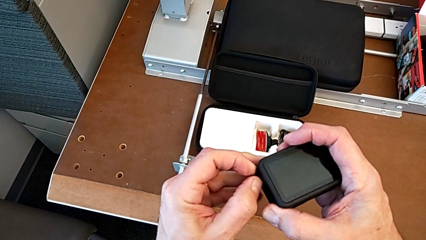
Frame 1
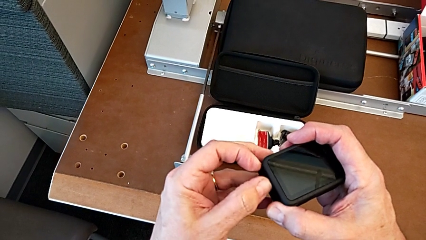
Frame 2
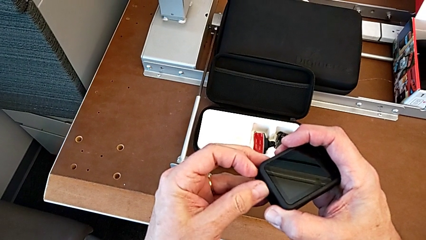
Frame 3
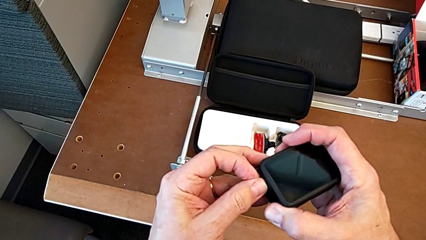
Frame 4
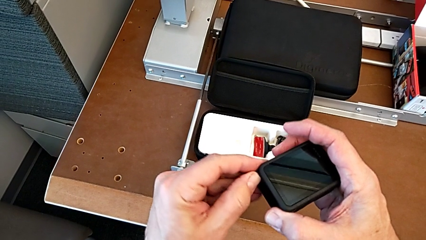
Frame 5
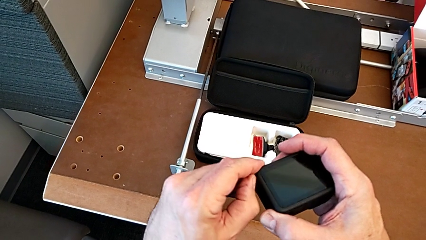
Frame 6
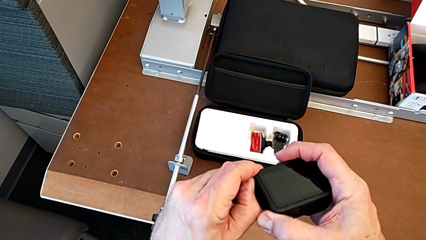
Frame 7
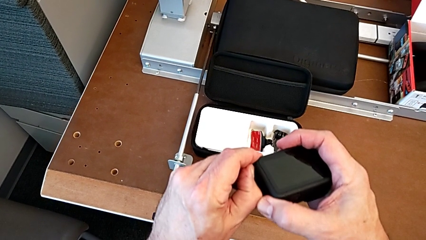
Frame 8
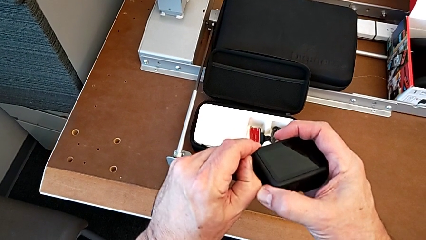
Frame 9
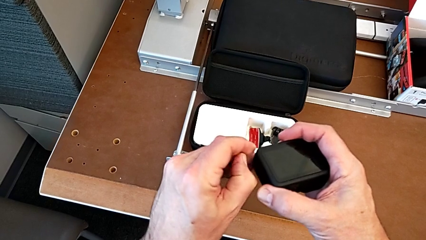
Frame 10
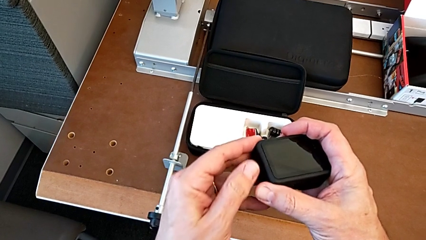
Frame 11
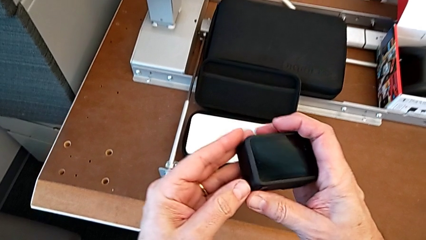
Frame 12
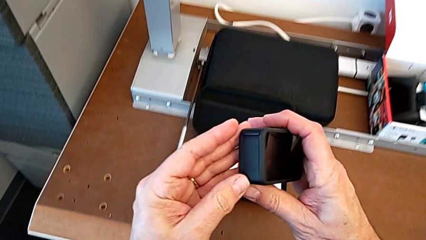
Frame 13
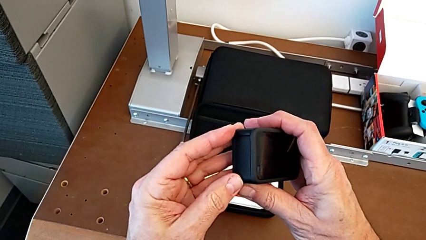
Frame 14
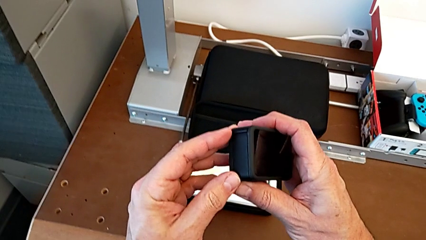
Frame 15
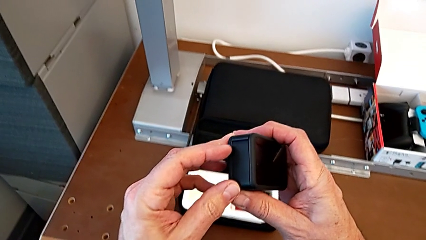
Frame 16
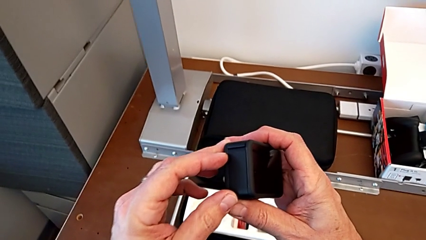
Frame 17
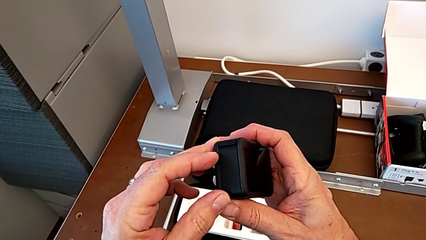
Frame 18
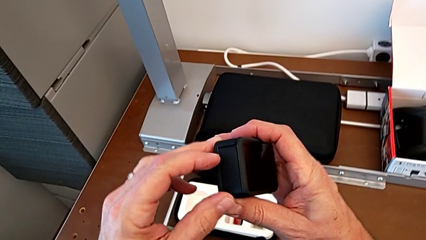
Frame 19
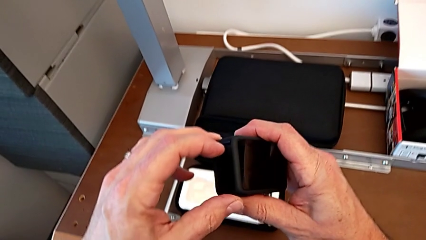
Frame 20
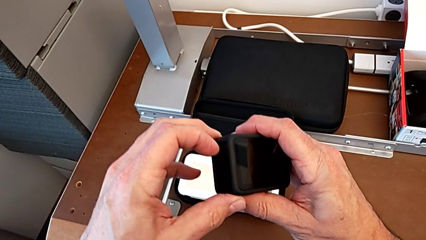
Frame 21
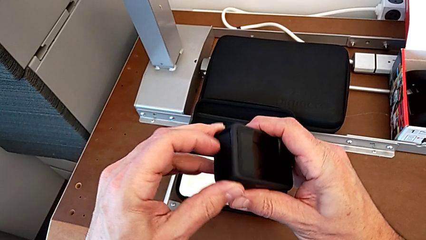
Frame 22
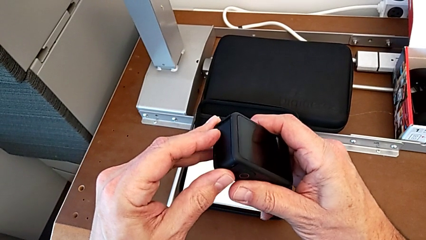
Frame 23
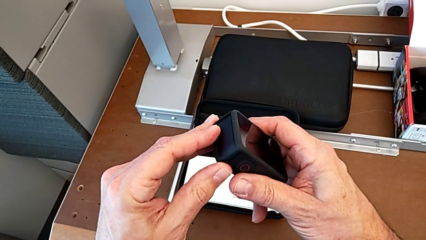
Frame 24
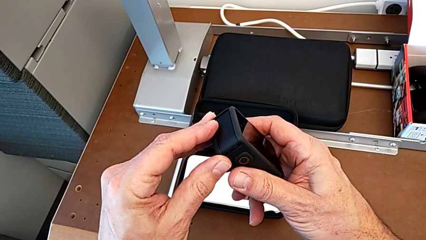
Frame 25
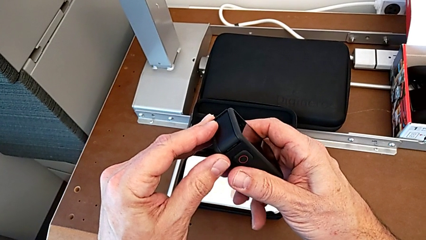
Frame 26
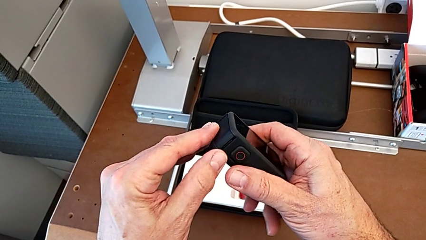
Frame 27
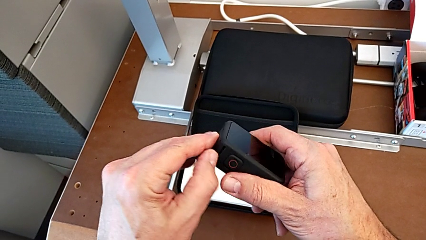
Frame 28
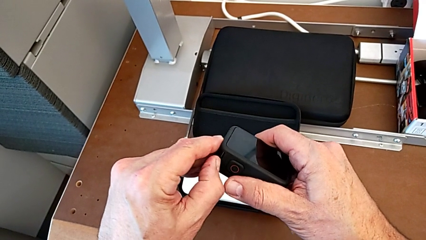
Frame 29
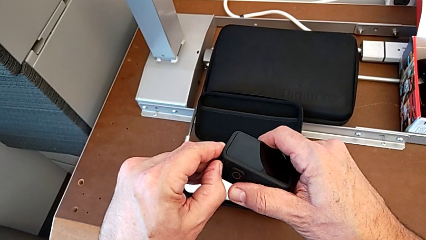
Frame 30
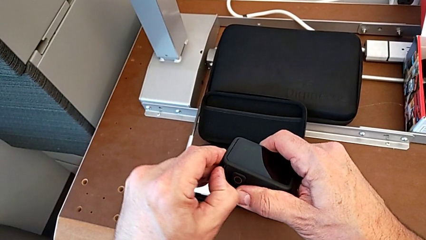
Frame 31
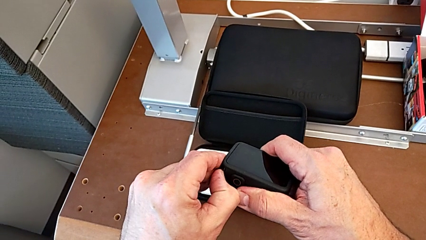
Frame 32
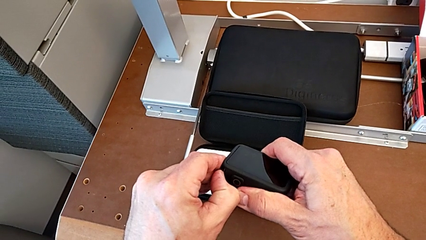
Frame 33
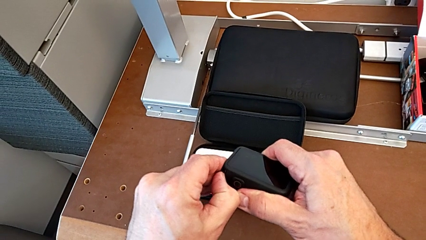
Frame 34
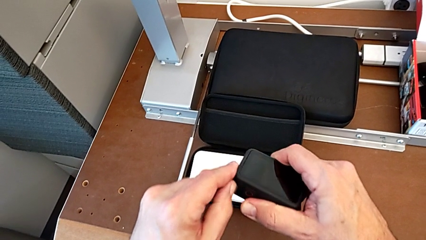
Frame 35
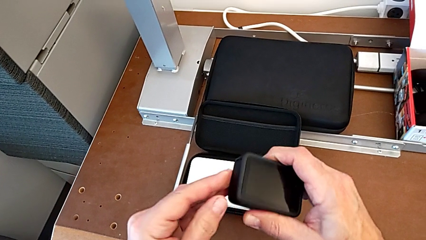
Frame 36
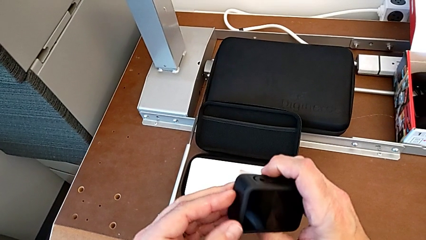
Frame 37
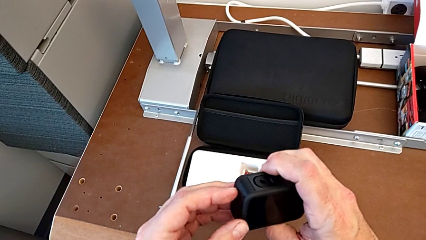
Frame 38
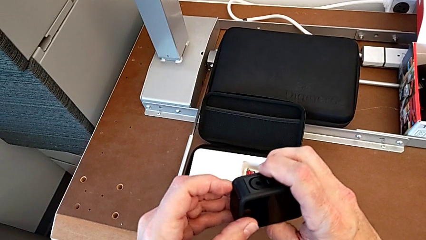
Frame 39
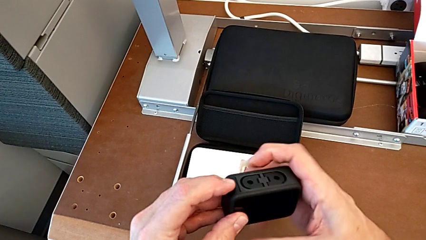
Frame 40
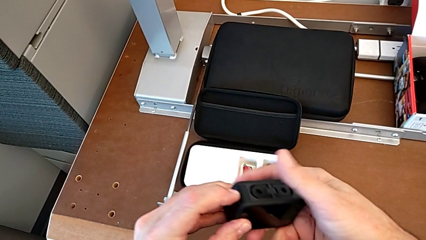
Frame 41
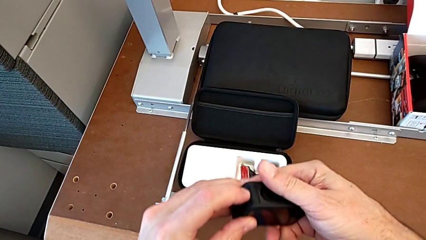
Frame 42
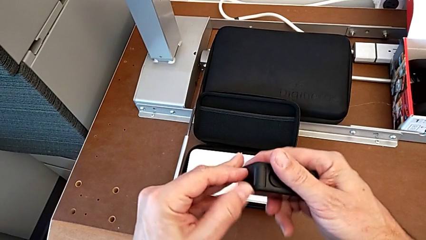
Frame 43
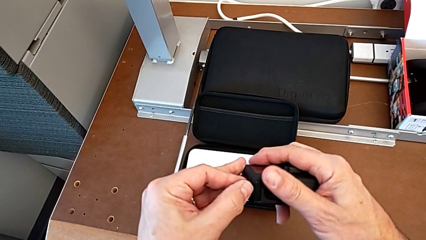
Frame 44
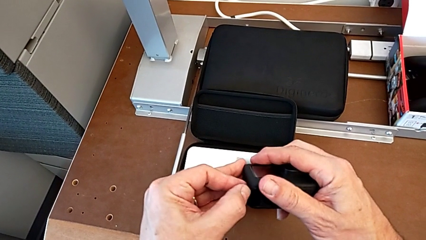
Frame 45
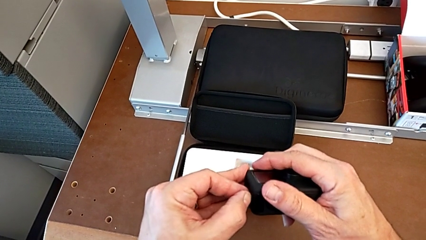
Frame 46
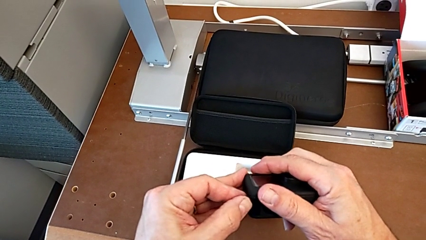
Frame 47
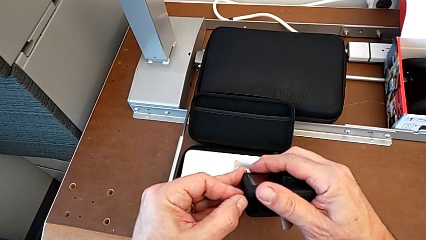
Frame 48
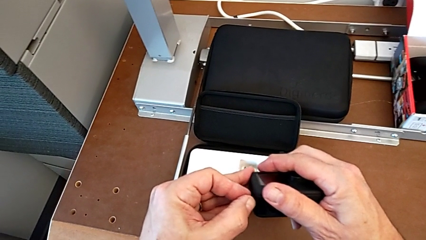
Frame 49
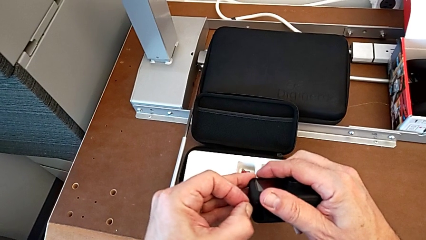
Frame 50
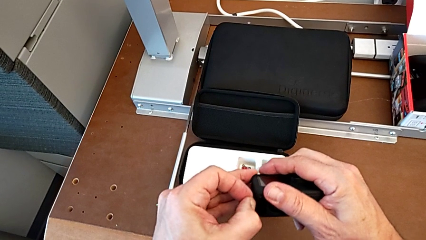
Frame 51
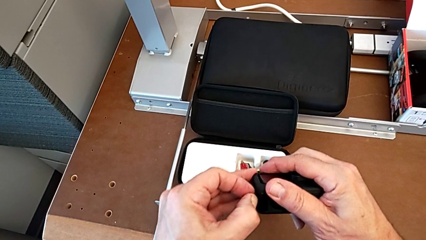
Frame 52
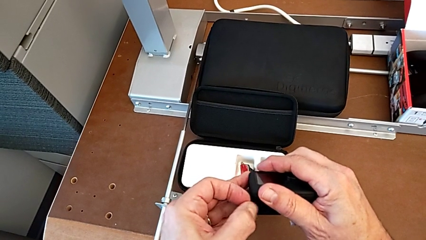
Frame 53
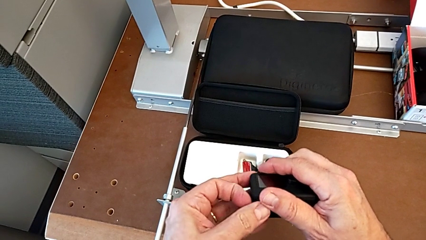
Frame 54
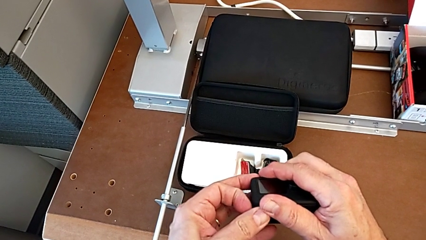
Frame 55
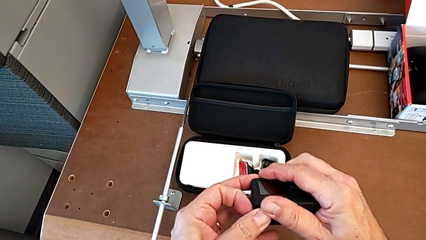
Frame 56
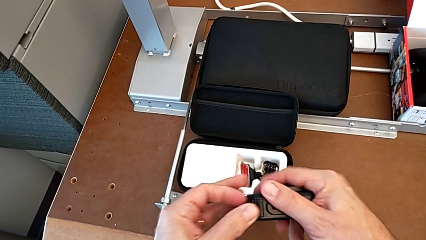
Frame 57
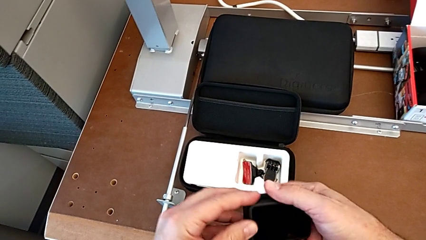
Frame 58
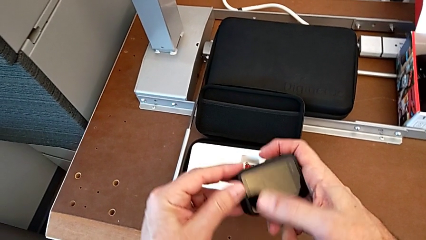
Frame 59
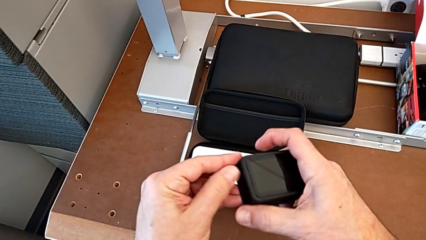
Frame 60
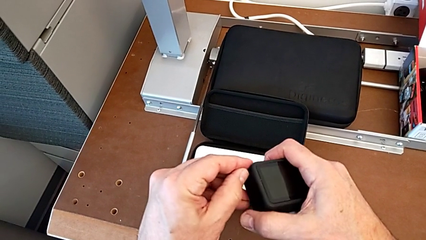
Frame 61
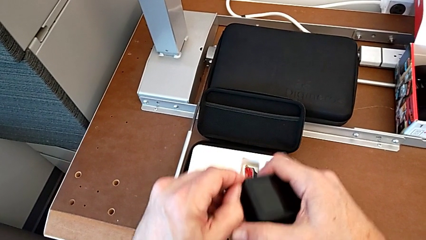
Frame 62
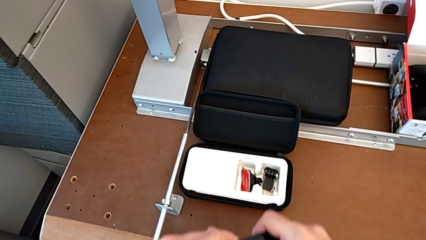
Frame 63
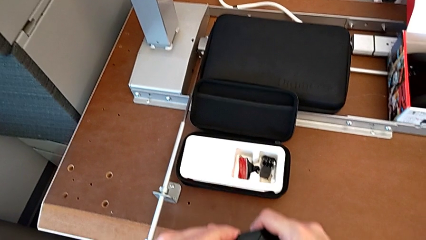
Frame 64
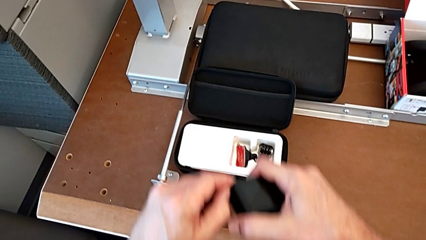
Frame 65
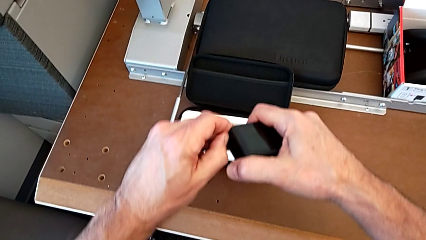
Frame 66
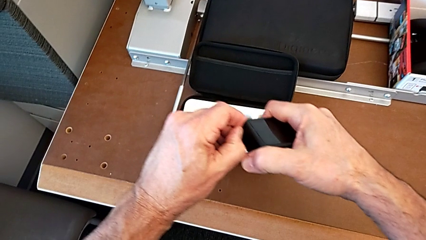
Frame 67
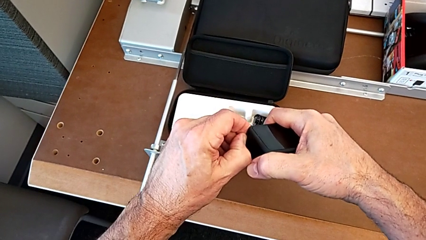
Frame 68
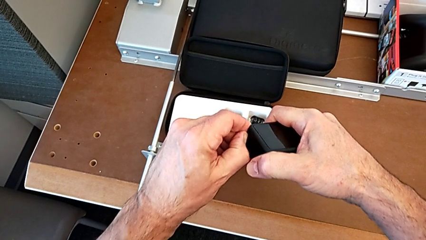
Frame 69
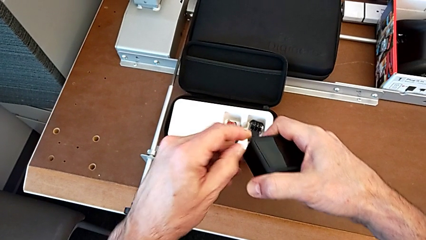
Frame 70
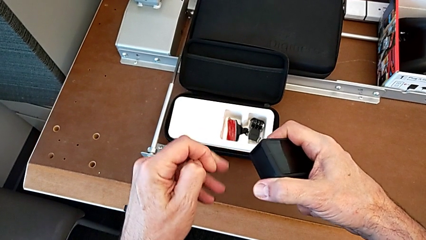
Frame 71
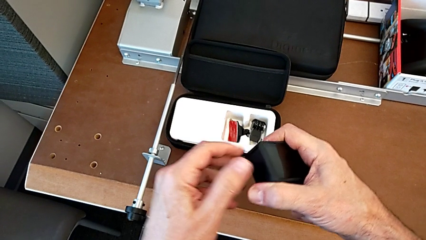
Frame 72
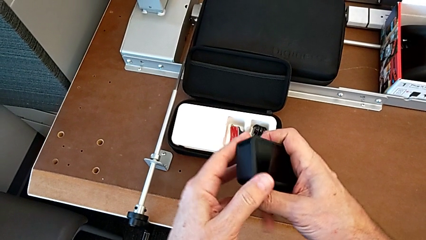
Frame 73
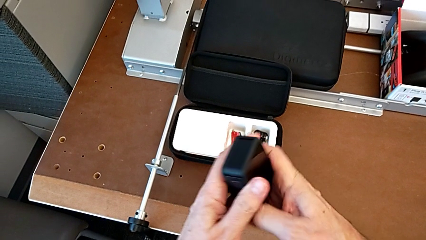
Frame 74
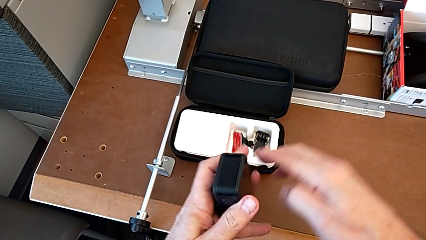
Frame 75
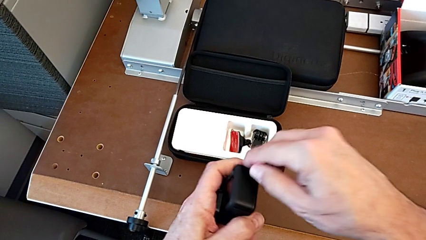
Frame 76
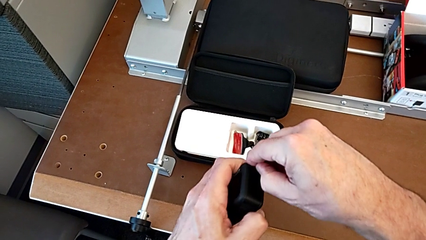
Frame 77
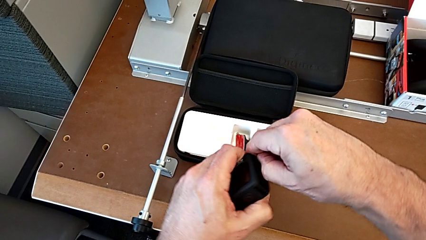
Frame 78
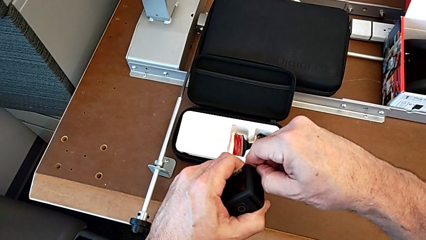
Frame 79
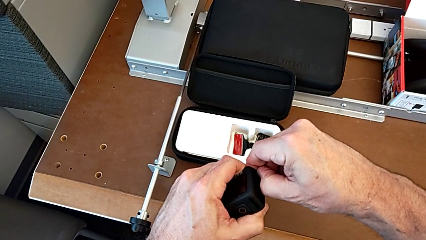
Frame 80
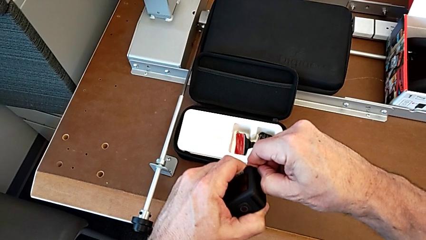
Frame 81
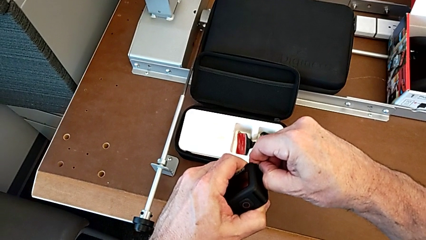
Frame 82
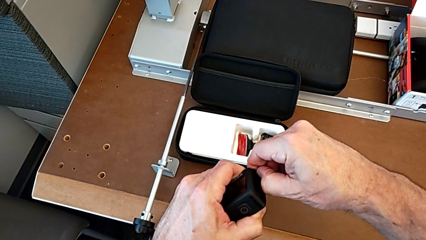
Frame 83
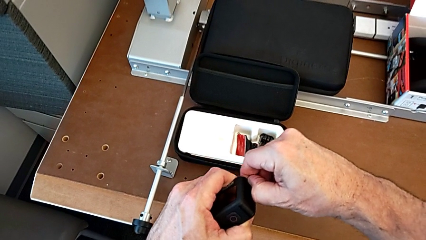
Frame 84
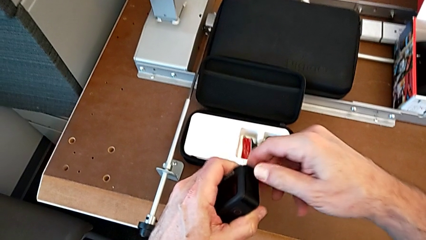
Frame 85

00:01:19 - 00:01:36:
The camera wearer is removing the battery of the GoPro. They wrongly open the battery door, pressing the battery door in a wrong way, inspect the GoPro, wrongly open the battery door, pressing the wrong side of the battery door, flip the GoPro and wrongly open the battery door, pressing the battery door in a wrong way.
